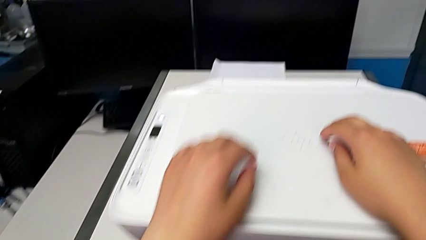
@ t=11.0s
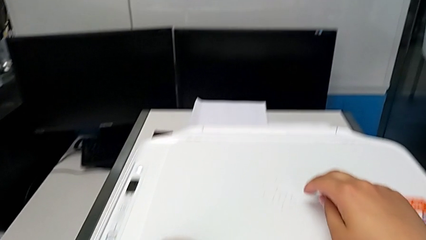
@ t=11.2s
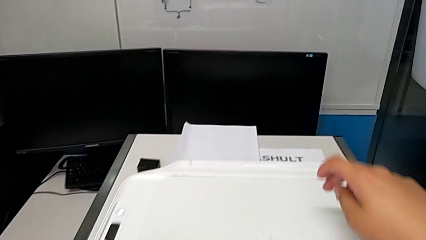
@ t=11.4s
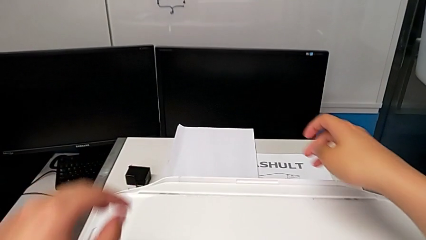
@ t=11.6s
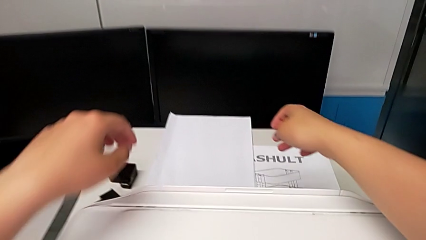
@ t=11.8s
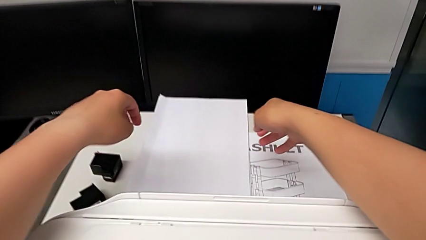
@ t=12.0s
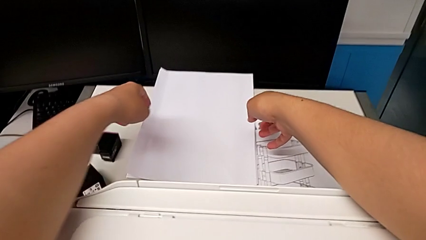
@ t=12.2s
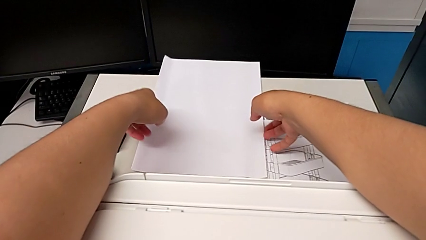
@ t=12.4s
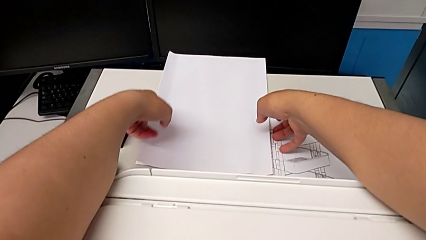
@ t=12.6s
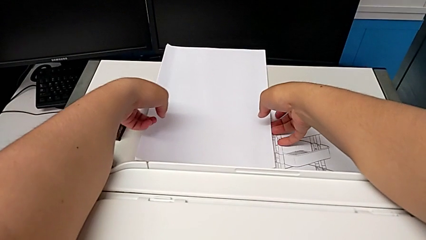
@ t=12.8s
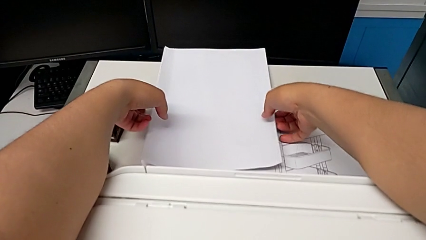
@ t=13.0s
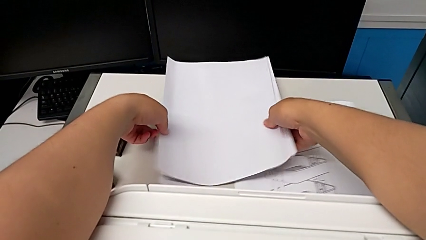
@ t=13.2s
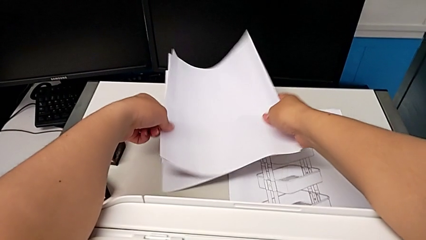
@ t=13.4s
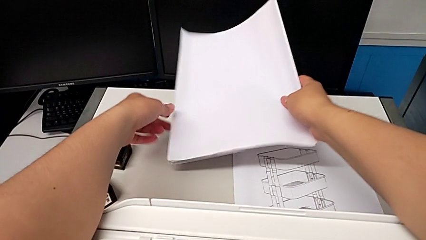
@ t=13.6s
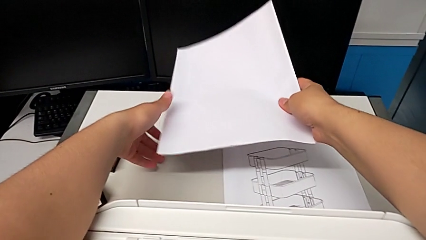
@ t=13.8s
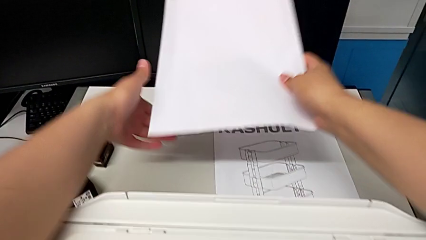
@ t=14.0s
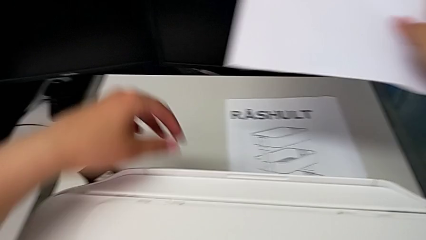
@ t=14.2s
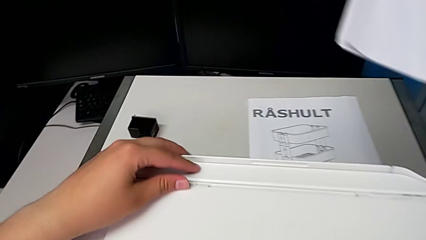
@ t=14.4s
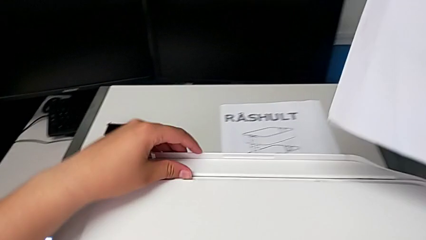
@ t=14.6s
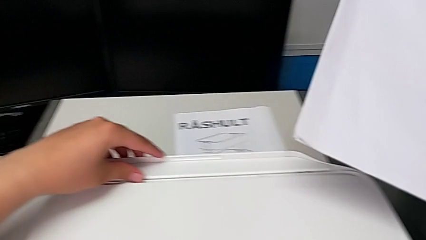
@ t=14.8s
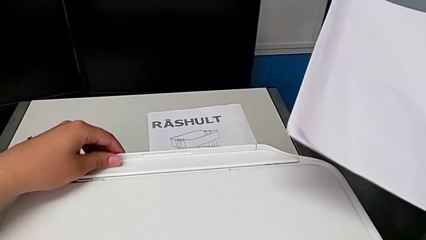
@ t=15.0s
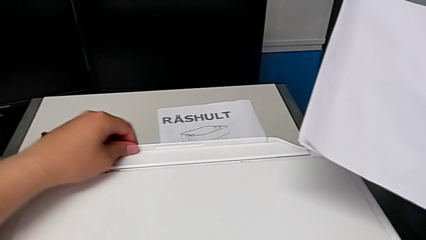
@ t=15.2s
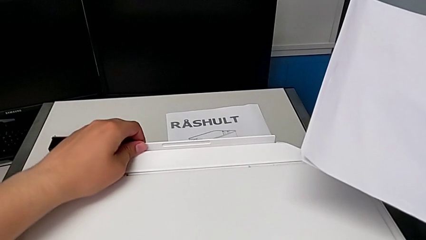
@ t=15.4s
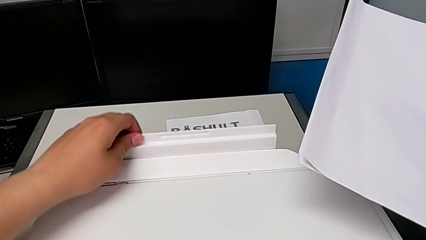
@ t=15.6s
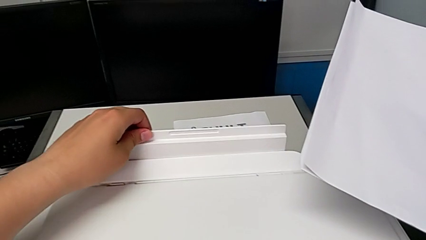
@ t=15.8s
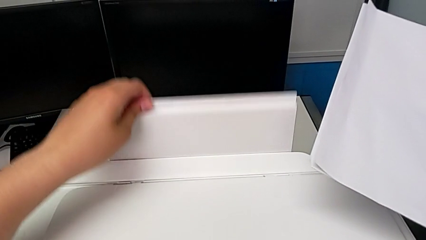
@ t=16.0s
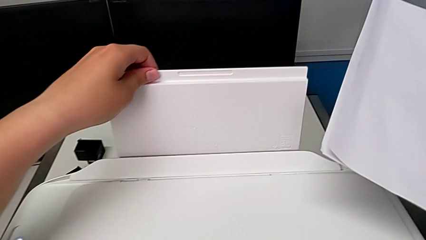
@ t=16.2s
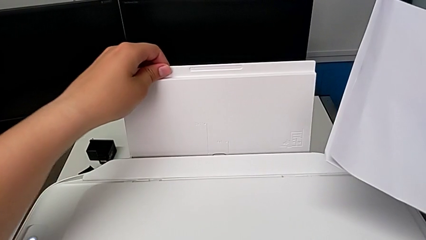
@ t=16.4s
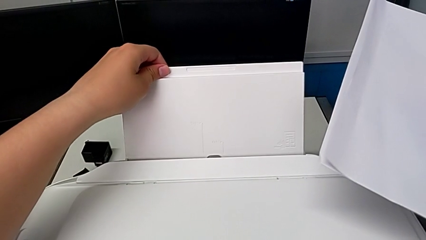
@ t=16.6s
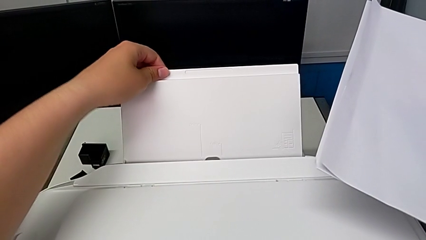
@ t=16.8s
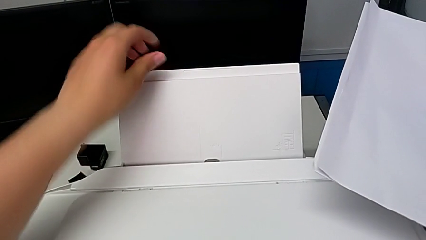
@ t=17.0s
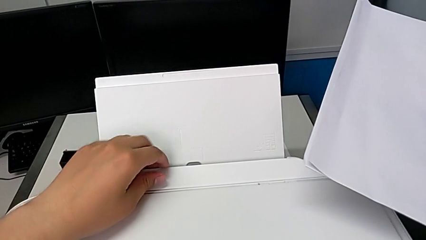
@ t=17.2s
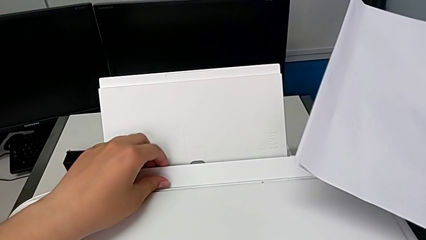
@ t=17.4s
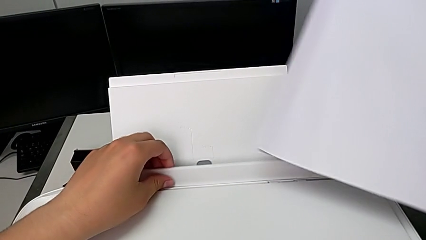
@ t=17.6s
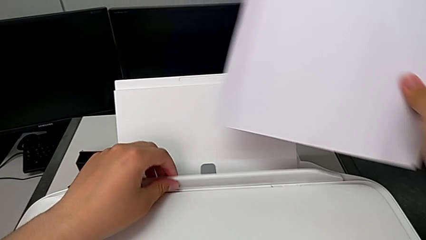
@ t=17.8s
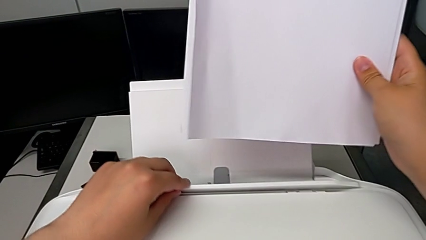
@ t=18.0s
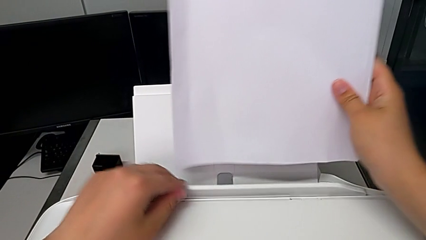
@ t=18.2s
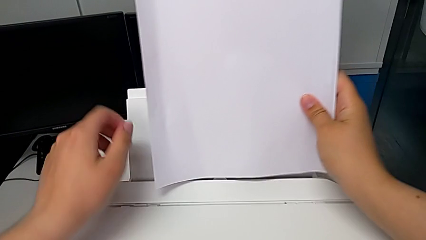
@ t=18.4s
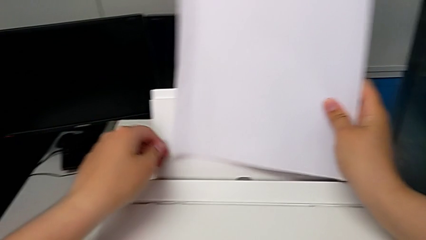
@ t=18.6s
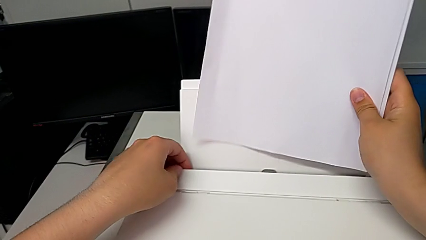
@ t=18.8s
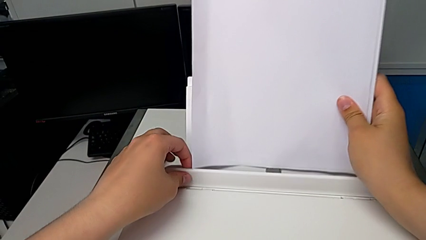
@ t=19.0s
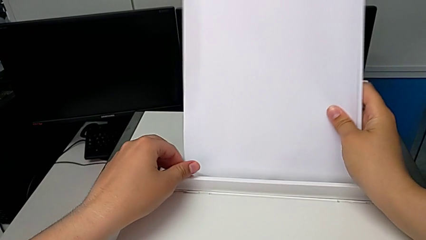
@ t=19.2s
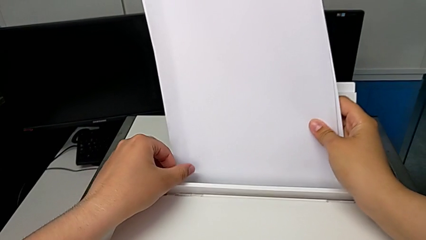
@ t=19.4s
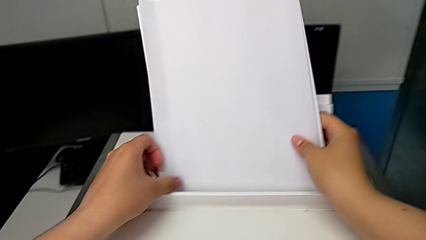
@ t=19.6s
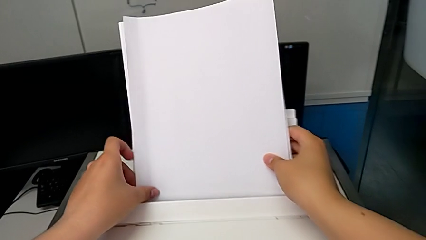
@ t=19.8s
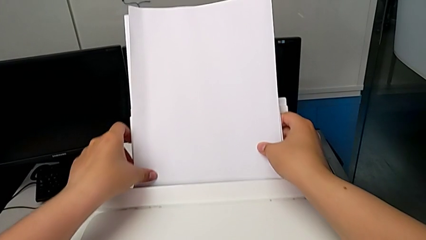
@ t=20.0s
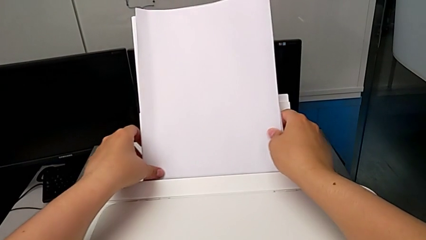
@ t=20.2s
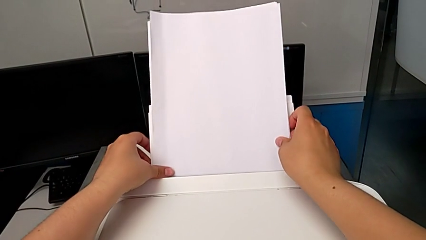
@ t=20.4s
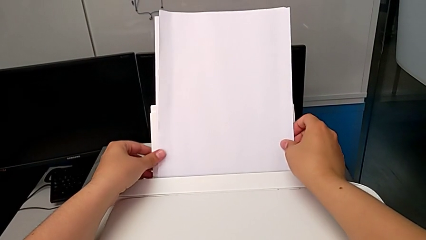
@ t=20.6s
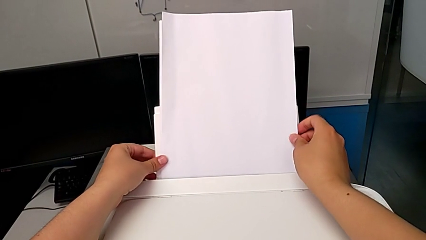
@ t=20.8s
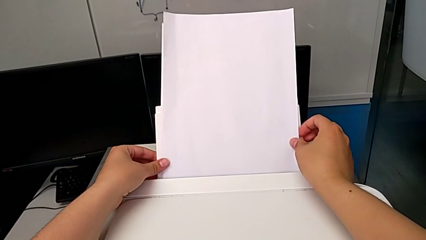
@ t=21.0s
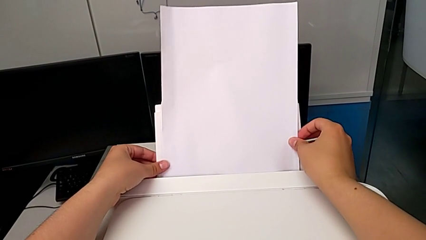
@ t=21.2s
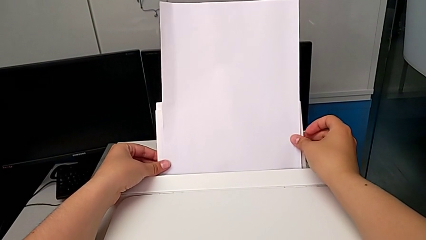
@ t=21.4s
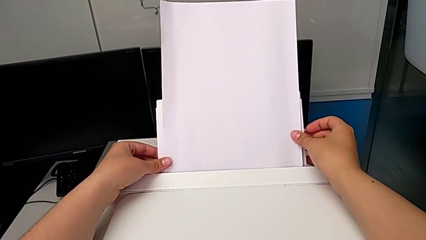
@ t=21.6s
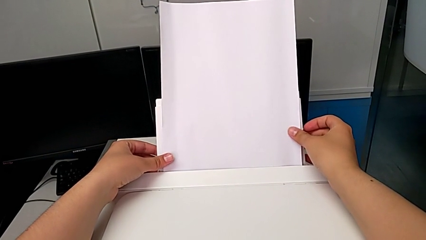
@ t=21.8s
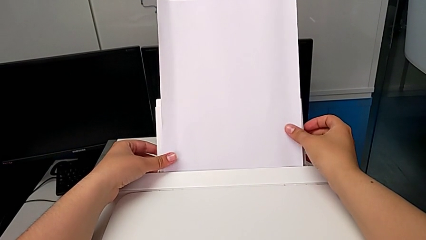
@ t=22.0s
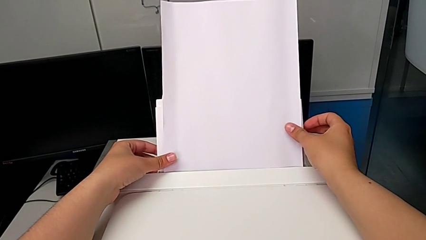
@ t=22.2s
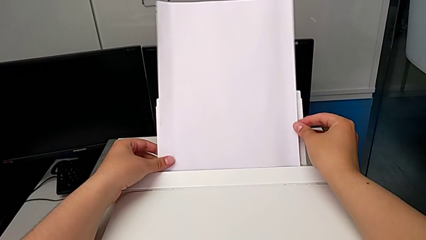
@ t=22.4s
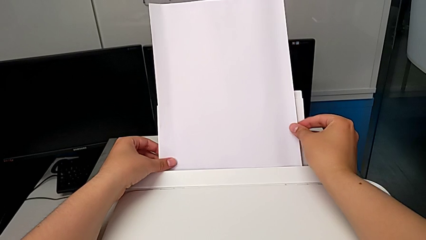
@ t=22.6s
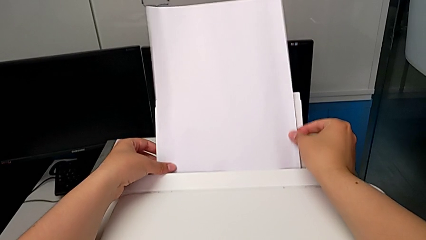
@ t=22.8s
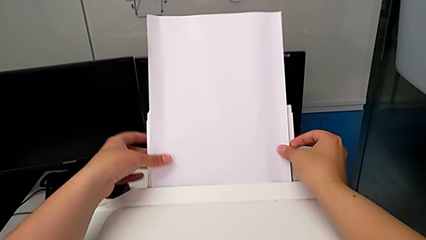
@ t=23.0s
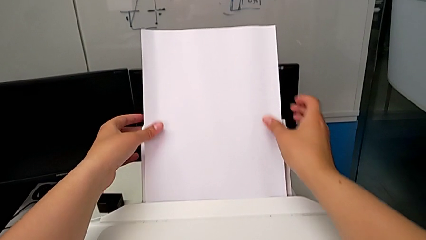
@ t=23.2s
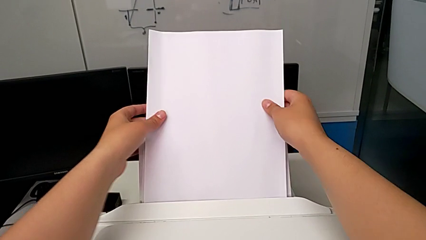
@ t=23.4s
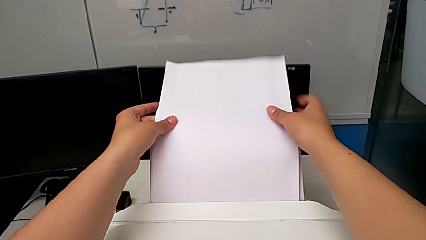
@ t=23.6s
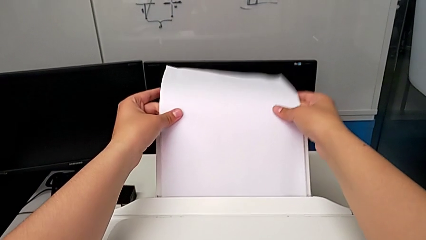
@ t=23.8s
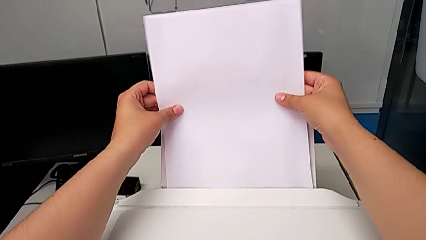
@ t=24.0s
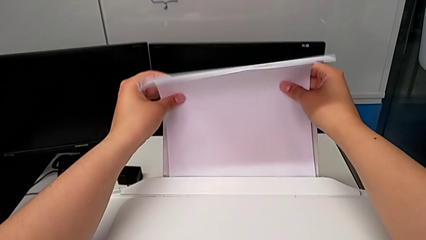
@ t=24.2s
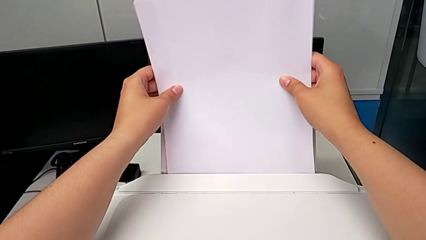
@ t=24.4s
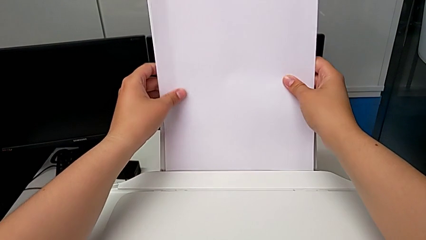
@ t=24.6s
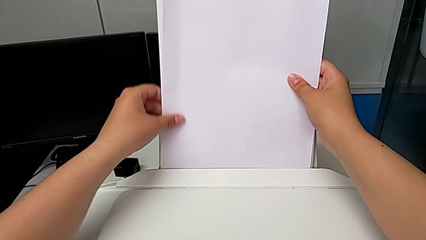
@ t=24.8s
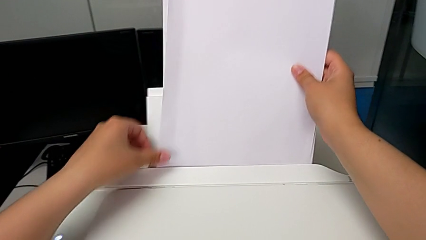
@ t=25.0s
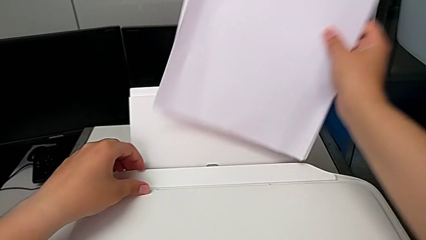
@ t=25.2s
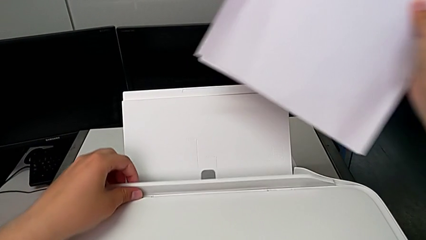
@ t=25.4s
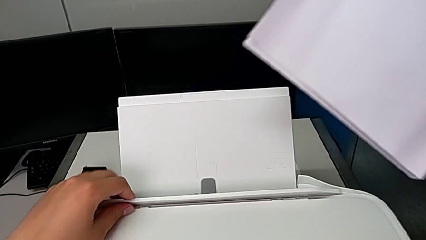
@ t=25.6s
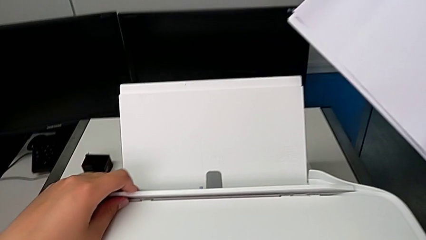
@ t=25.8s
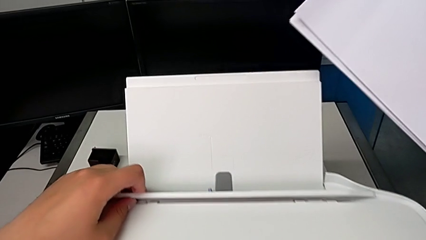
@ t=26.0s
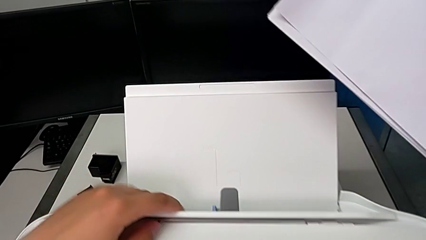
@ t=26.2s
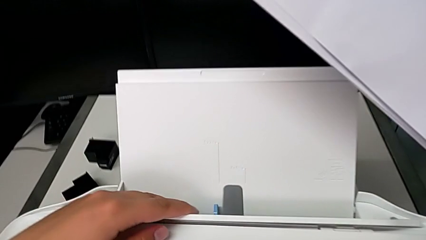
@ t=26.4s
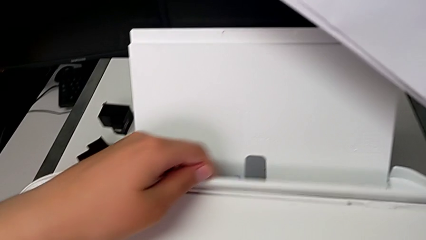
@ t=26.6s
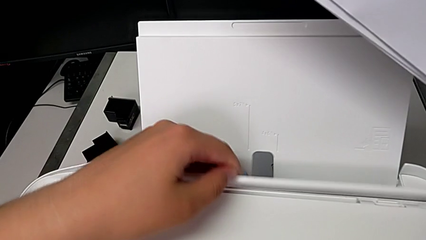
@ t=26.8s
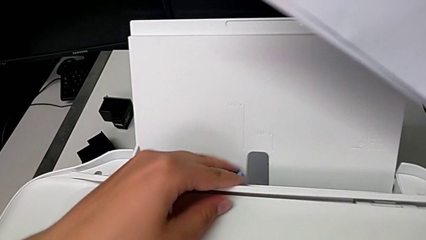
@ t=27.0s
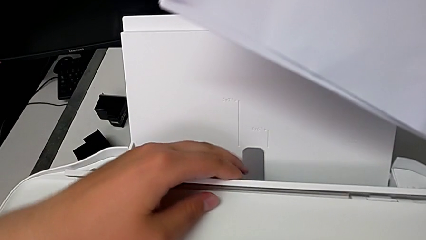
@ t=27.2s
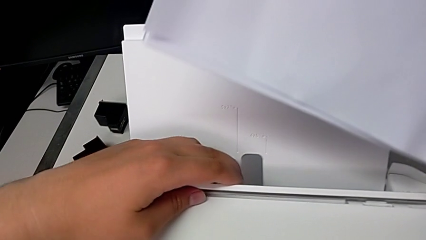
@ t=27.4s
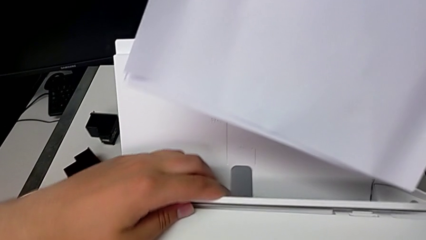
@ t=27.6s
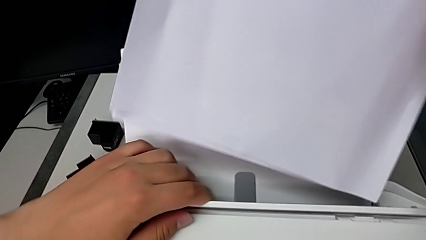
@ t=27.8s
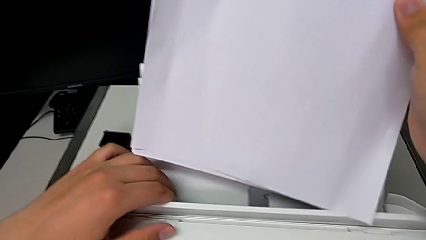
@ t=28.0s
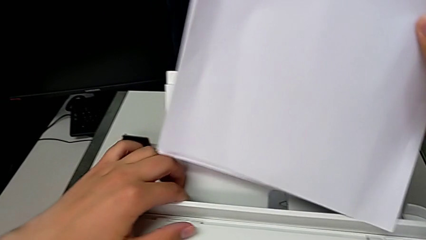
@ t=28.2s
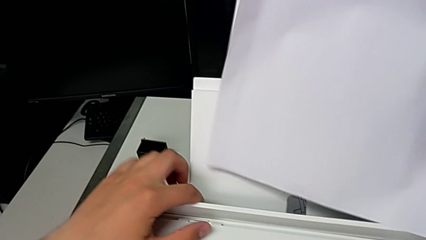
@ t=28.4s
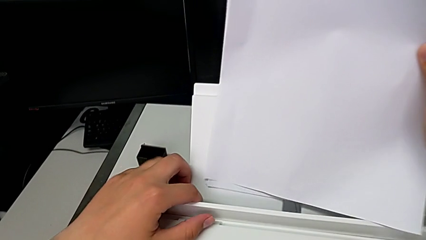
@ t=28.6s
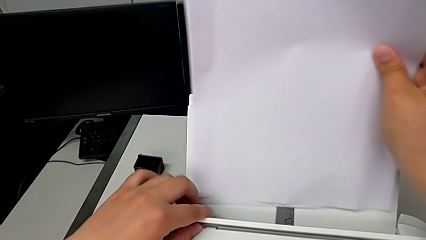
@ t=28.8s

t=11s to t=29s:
The camera wearer is loading the paper stack into the paper tray of the printer. They grab the paper stack, pull the paper tray upward, open the top copy gate, insert the paper stack, withdraw it and slide the blue tray shield.
